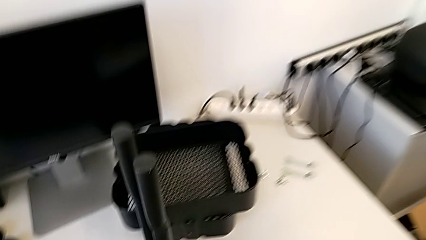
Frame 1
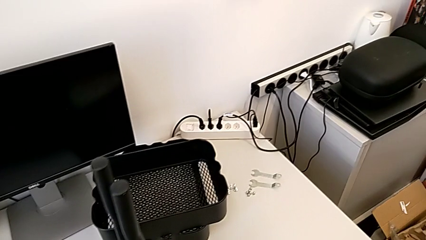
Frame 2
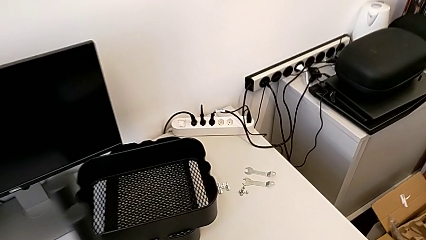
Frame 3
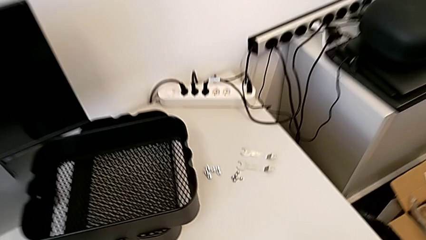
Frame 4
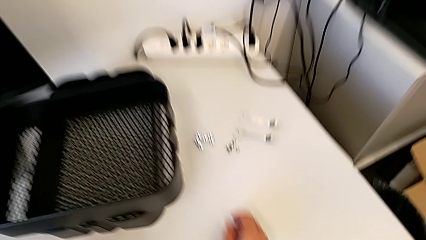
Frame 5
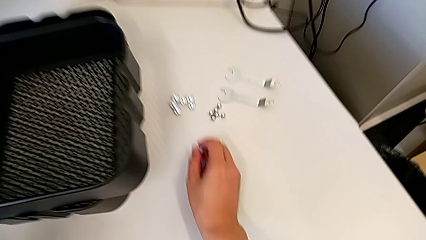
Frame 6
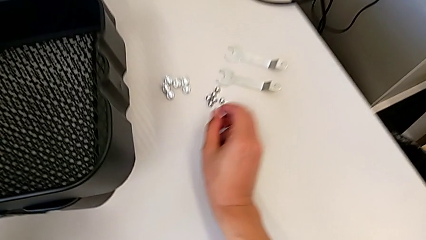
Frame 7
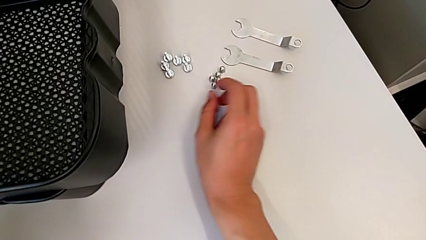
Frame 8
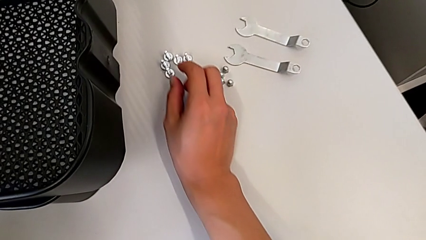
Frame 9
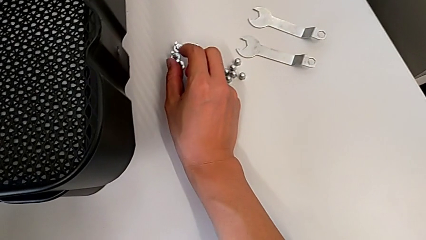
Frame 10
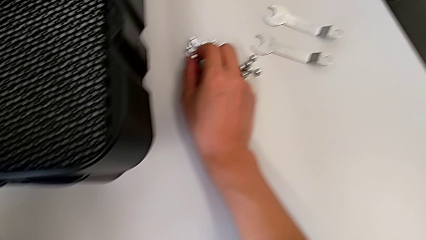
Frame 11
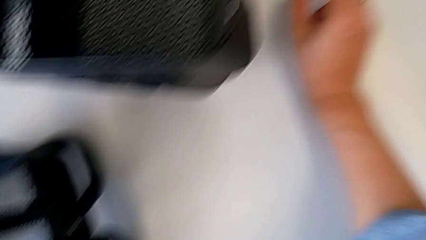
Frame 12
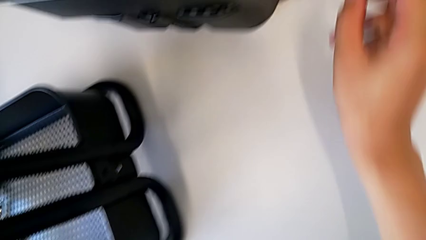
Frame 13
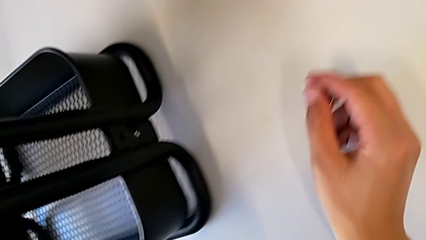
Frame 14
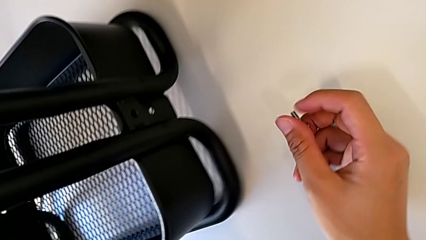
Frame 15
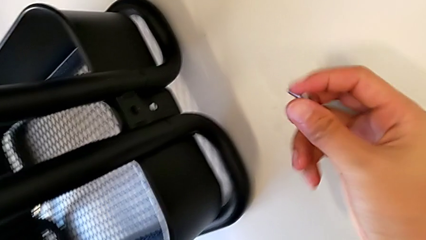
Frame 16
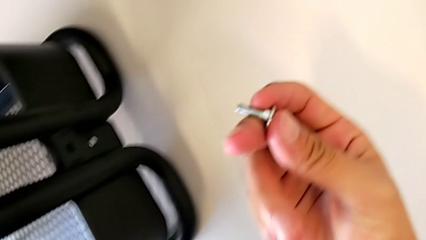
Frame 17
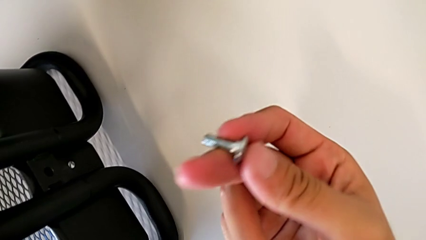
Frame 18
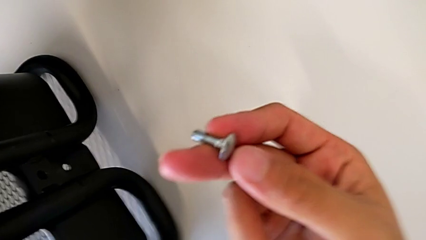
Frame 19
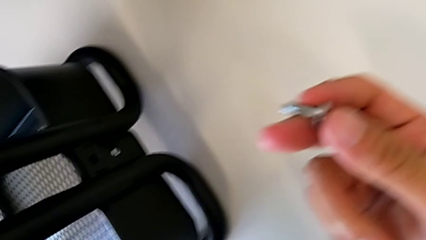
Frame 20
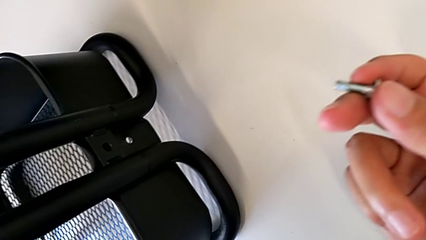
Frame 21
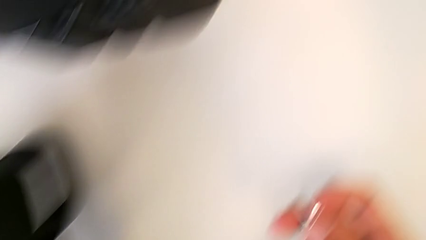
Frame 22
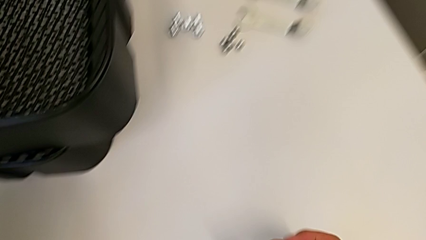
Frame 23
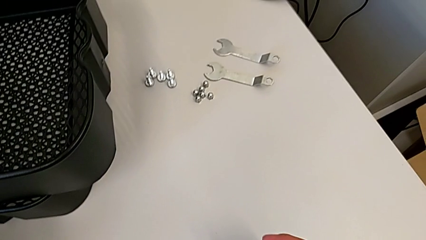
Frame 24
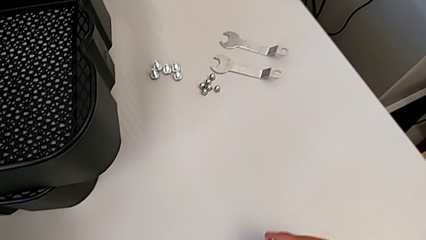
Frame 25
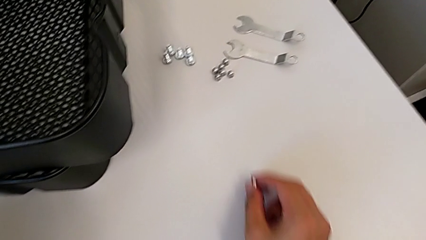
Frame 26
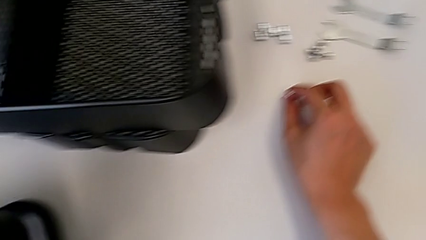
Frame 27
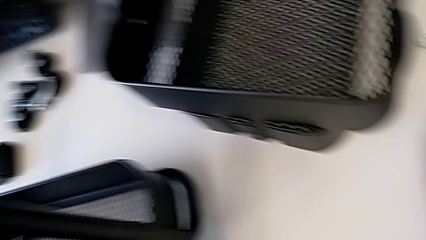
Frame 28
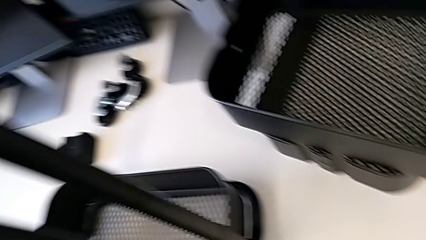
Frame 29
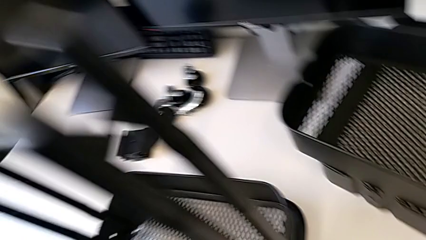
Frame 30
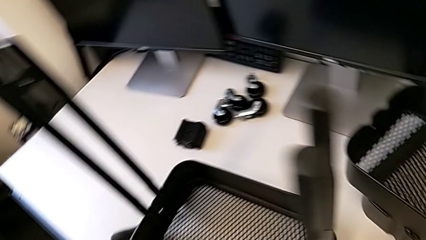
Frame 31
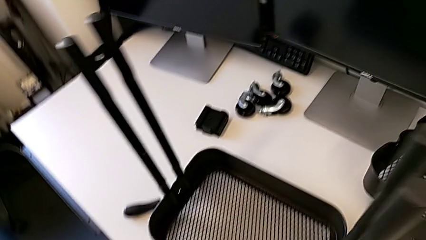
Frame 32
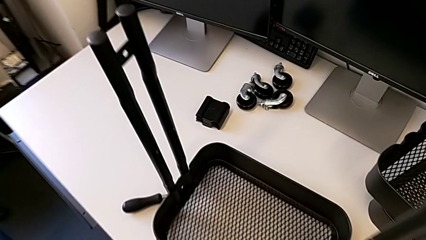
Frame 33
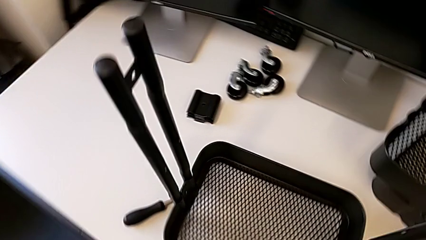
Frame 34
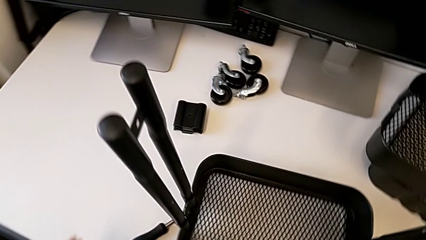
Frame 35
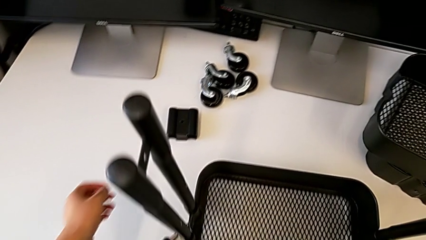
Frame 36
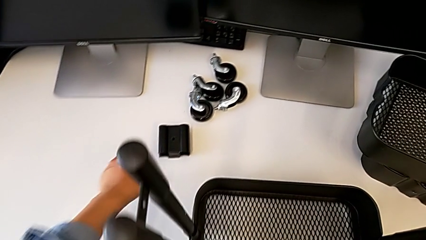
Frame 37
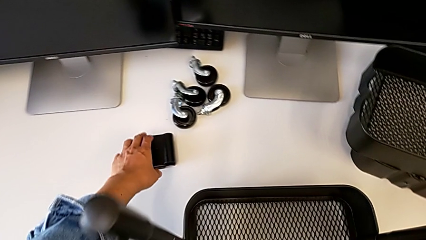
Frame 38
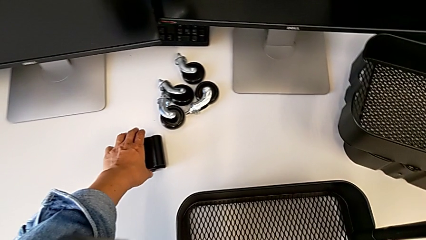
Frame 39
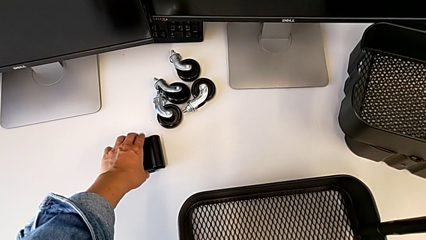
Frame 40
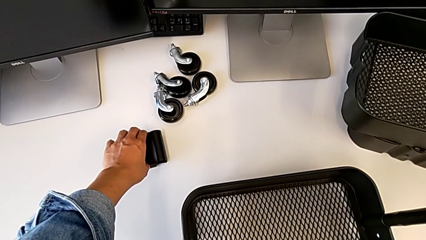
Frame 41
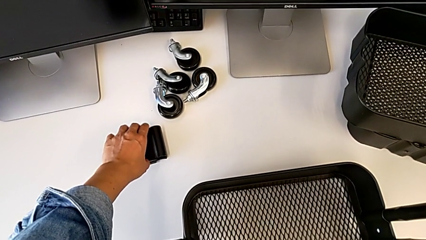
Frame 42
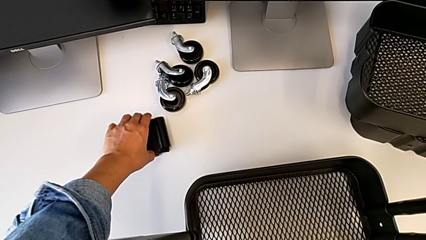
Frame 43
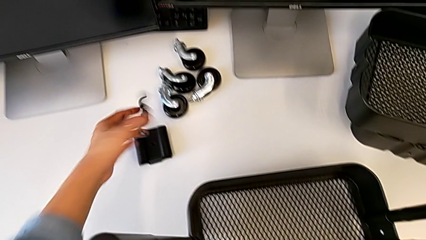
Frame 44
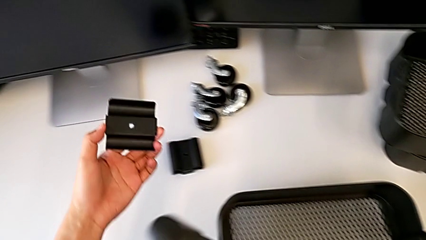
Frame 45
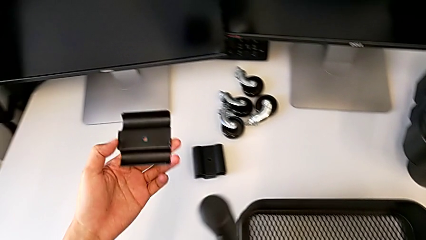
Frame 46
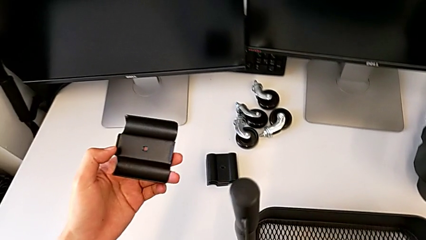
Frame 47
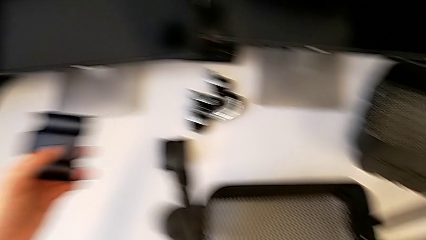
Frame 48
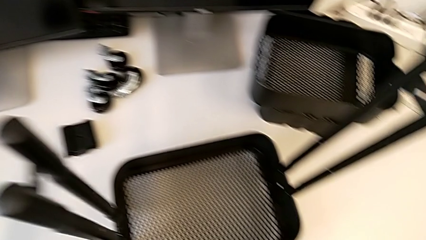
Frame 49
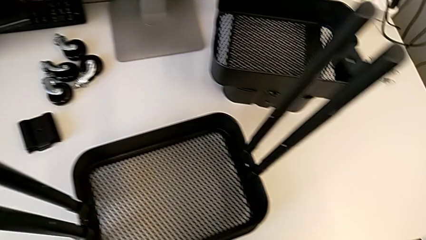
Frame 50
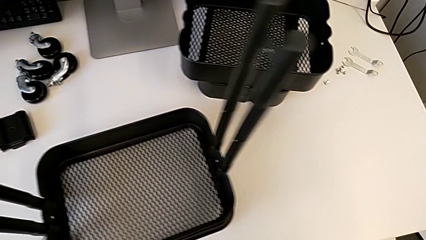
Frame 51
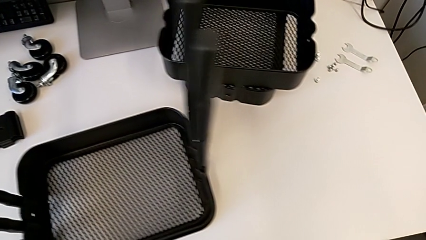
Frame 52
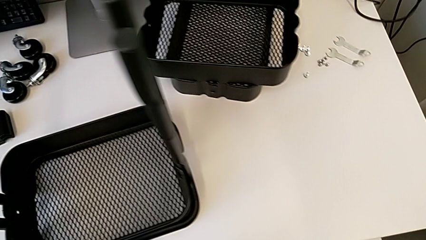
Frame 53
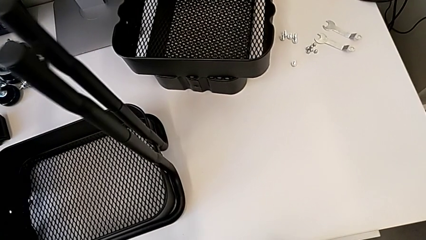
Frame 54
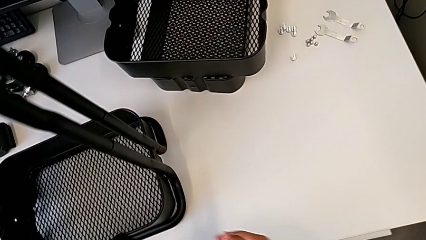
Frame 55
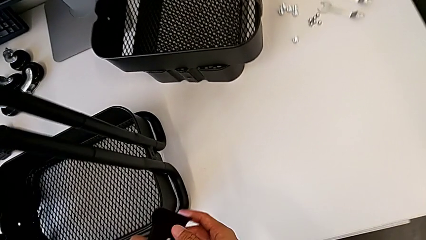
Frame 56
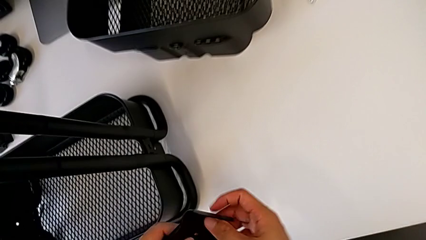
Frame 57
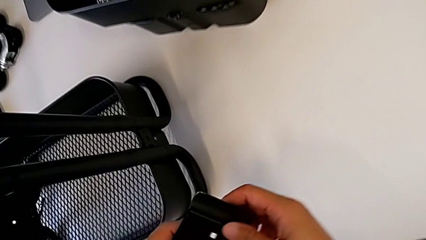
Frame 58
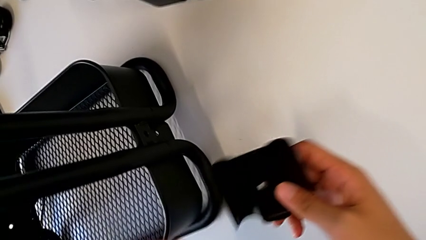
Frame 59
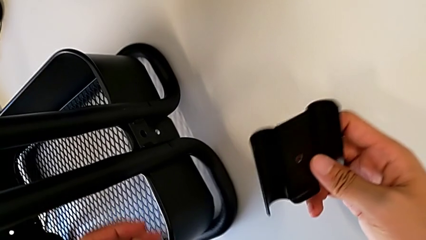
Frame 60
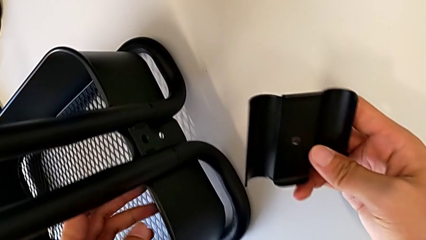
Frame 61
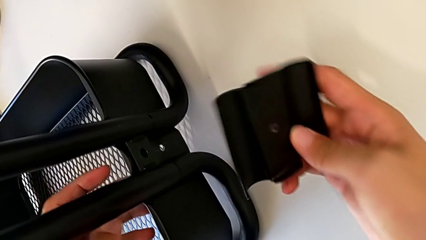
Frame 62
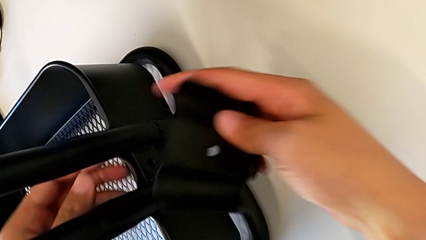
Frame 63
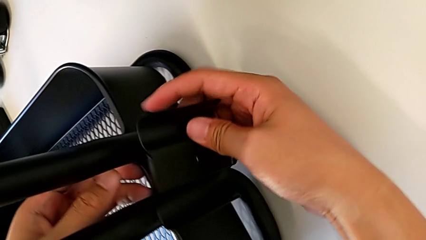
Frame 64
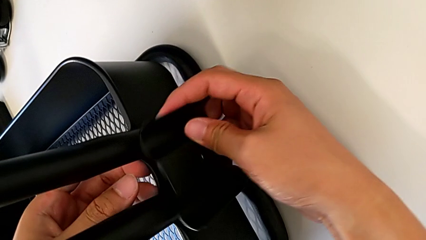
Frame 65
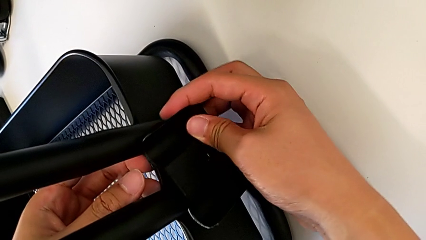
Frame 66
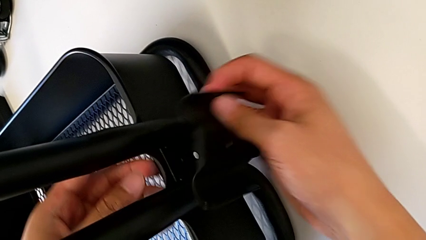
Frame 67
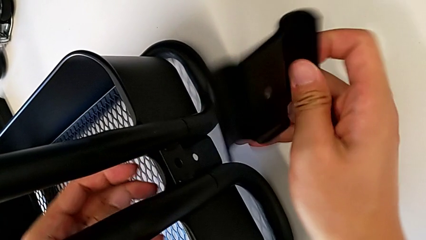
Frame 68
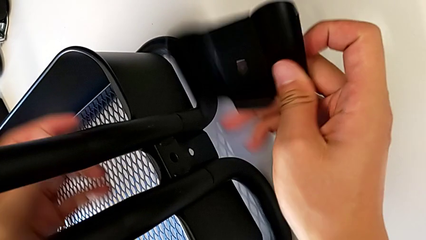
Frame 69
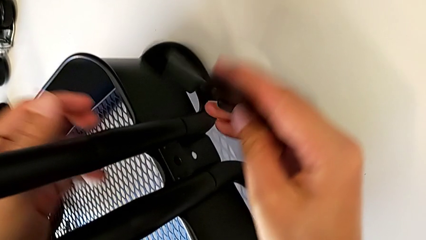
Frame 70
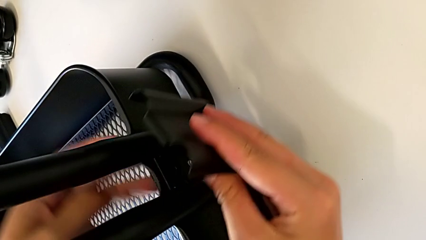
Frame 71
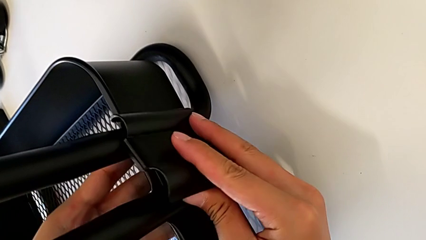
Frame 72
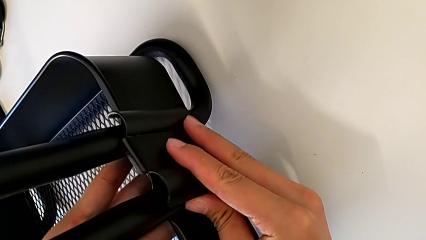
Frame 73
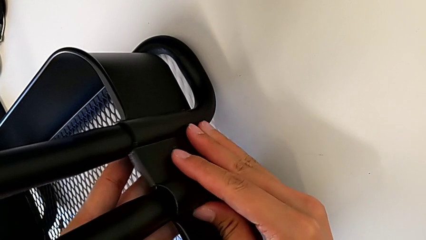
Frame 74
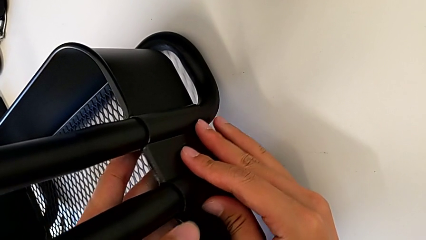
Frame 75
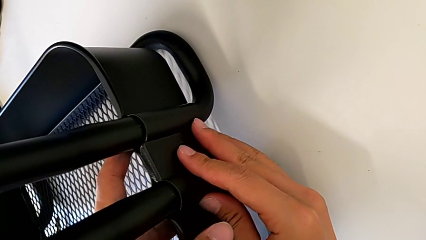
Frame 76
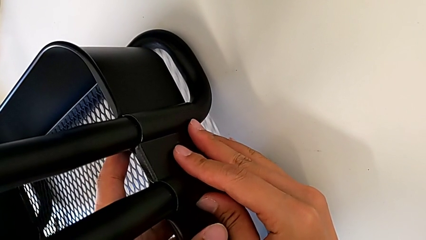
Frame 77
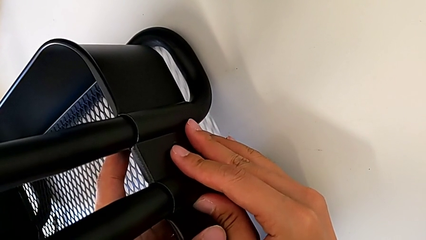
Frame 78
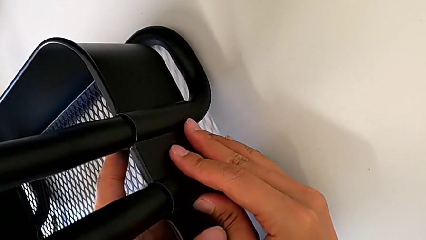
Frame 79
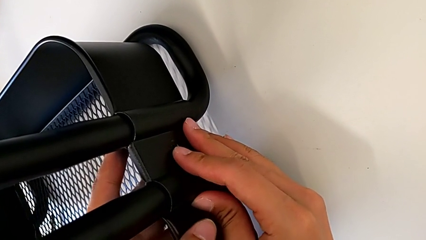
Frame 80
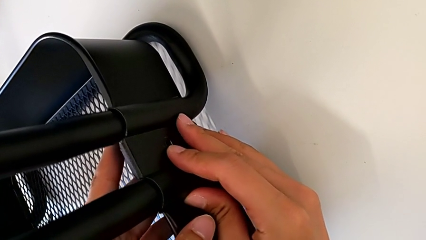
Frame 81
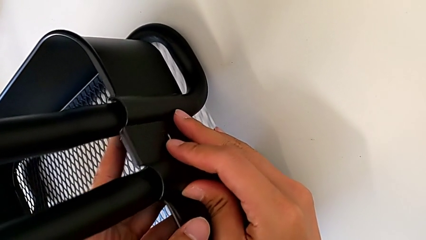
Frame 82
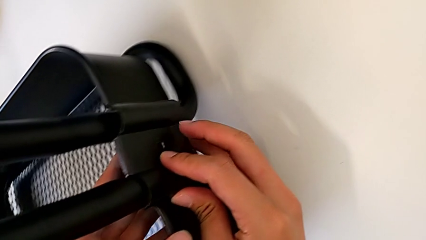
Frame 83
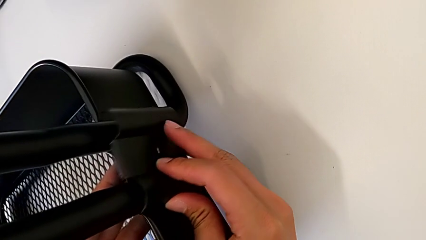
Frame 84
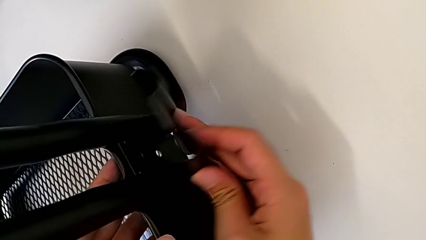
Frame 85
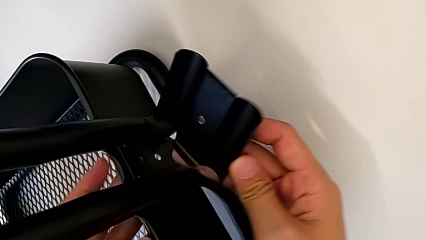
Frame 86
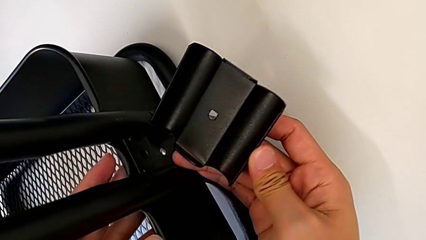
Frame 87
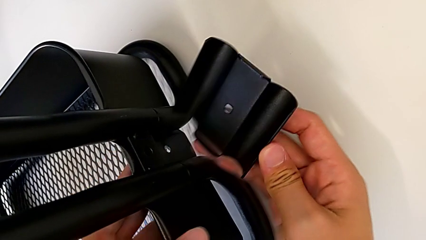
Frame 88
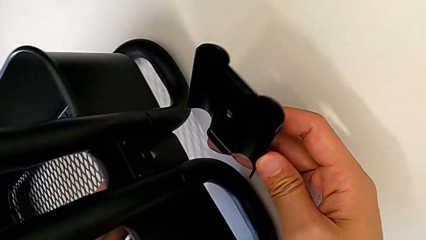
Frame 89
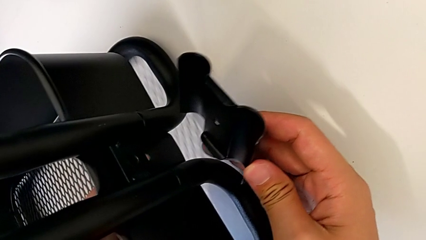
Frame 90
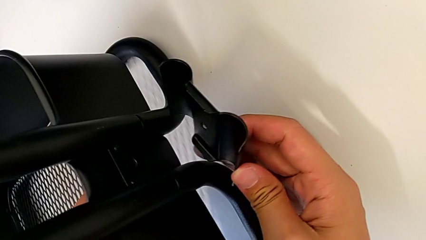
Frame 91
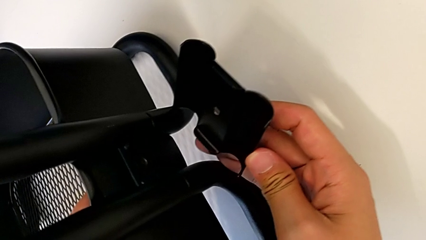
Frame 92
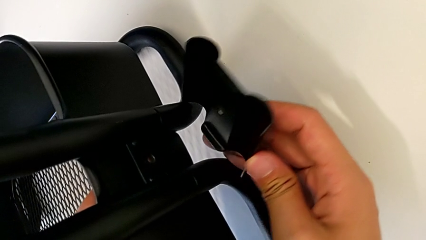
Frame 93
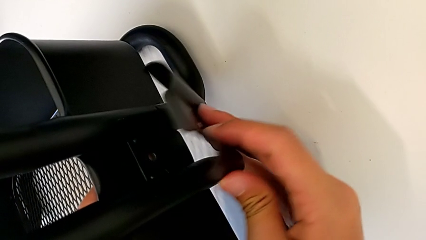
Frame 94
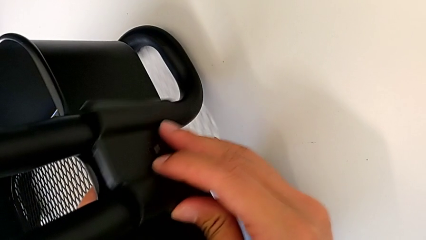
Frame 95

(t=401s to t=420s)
The camera wearer is screwing the right side of the box onto the bracket. They wrongly grab the screw.
